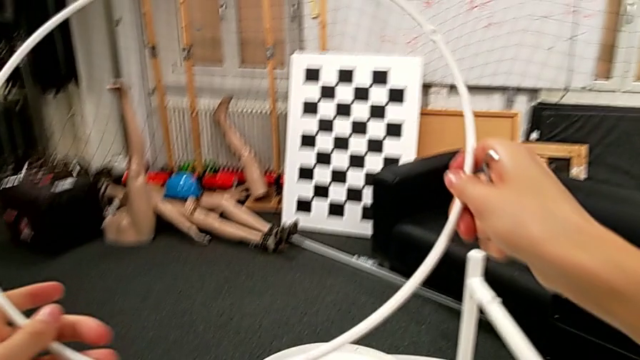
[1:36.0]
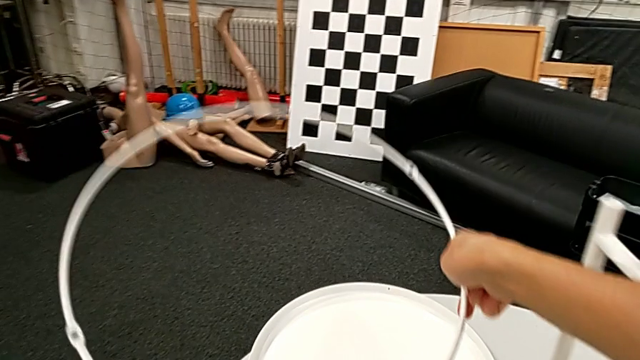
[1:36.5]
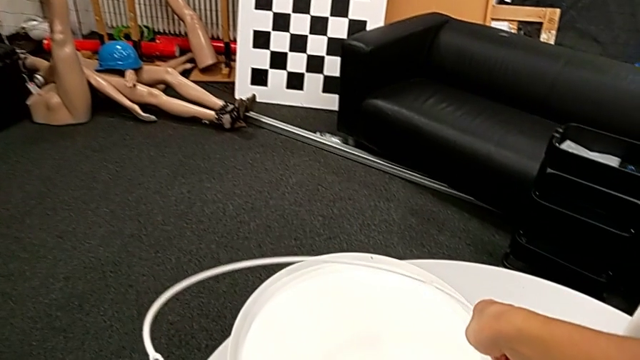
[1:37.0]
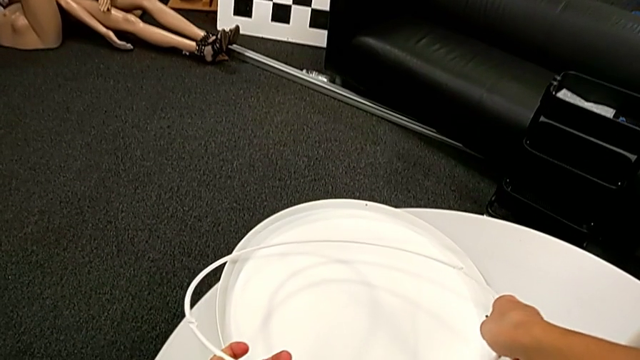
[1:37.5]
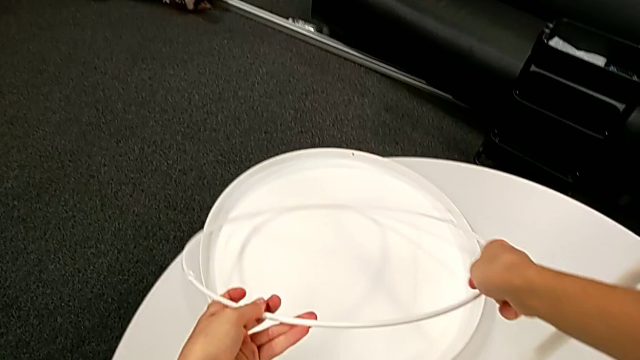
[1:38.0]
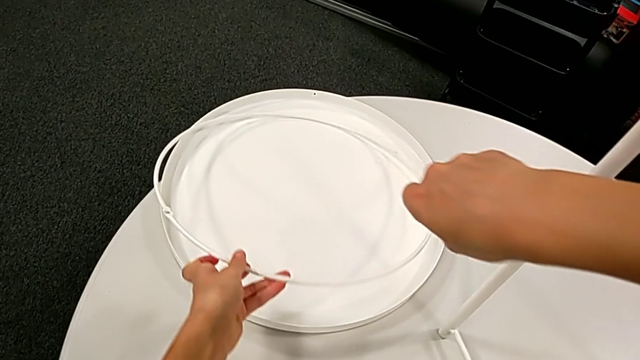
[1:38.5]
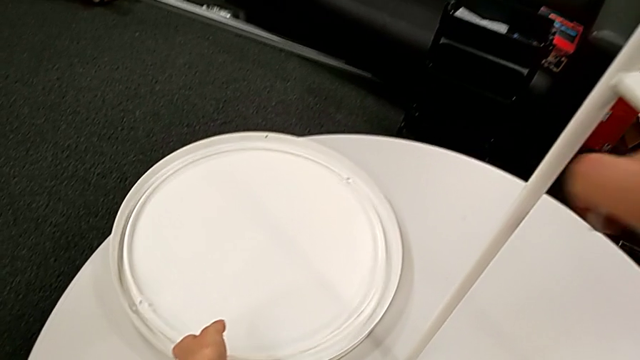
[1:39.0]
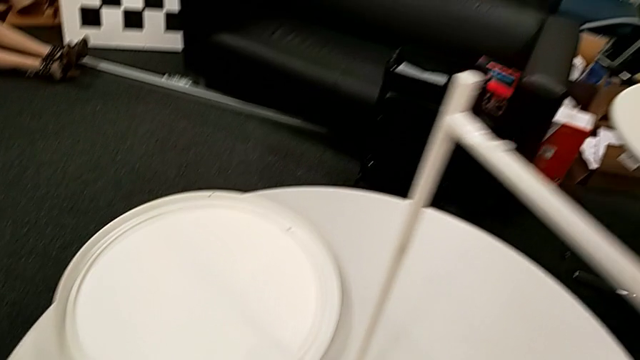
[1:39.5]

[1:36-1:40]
The camera wearer is disassembling the circle from the table. They place the circle.

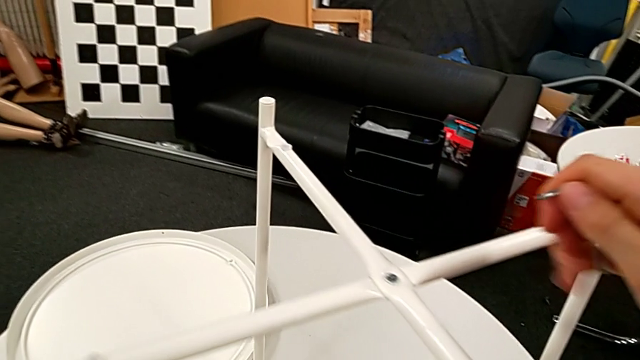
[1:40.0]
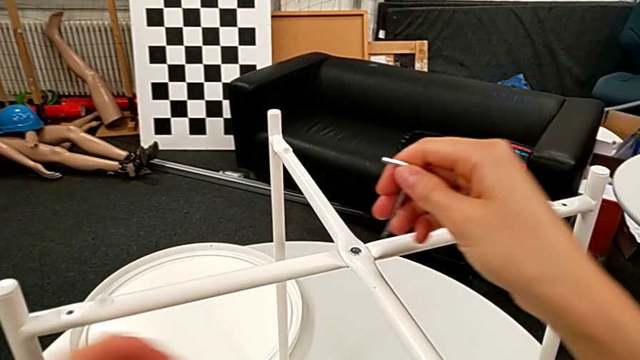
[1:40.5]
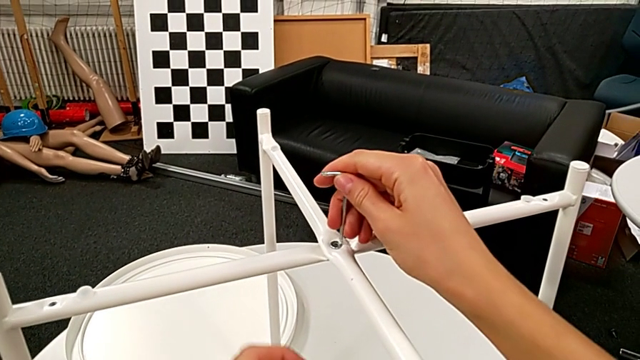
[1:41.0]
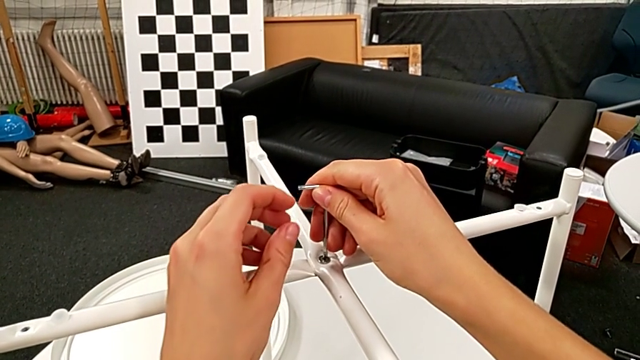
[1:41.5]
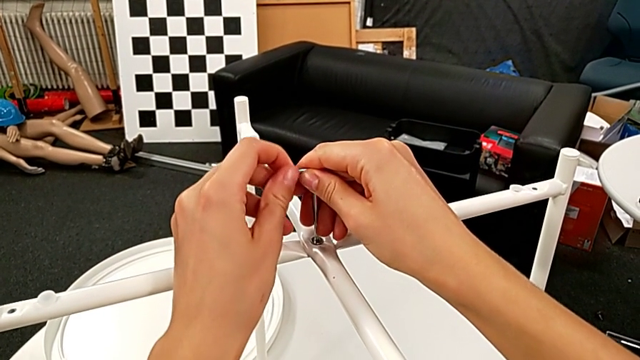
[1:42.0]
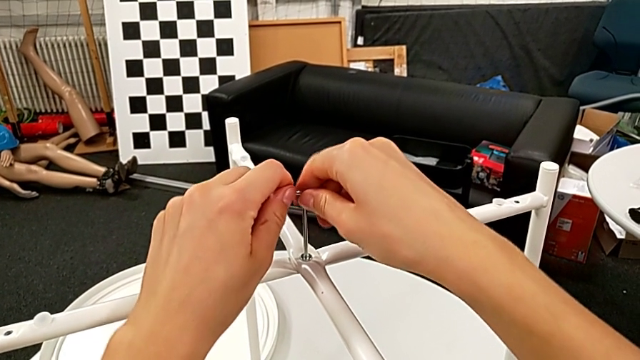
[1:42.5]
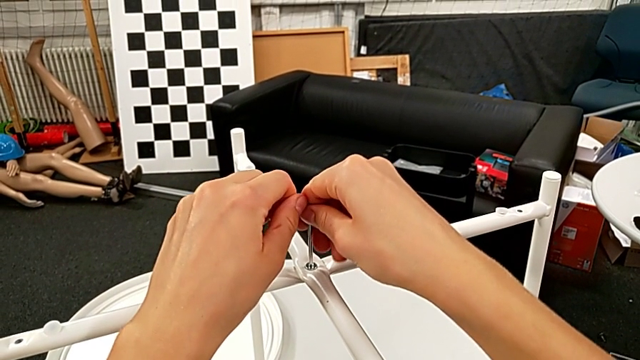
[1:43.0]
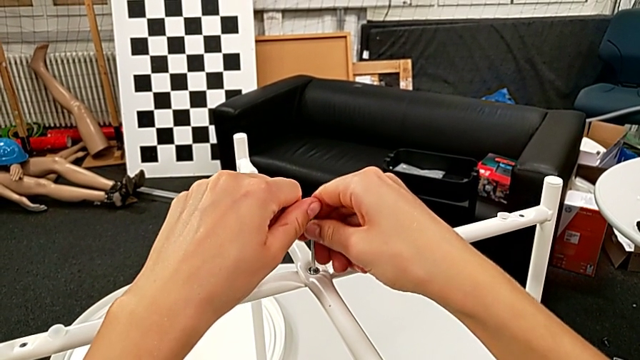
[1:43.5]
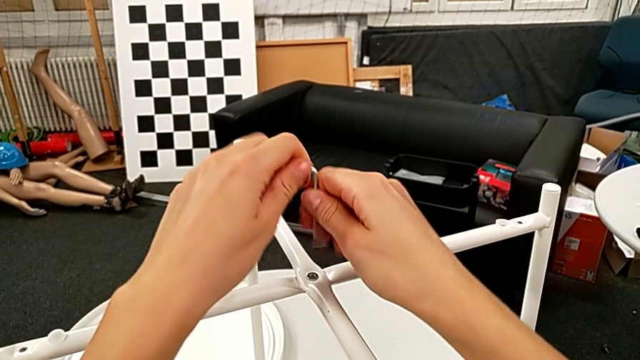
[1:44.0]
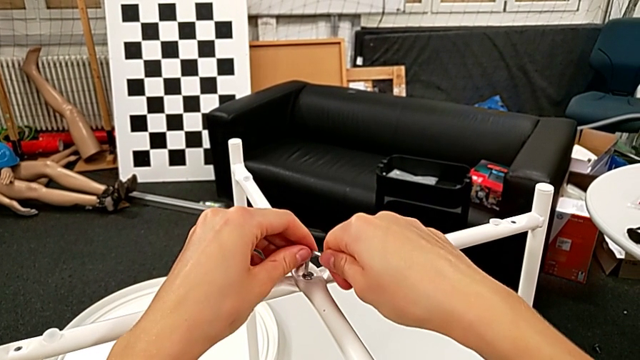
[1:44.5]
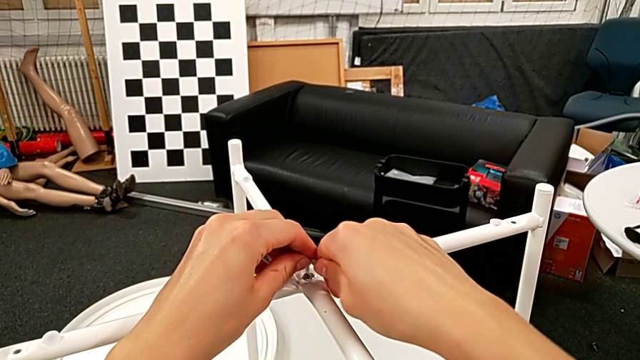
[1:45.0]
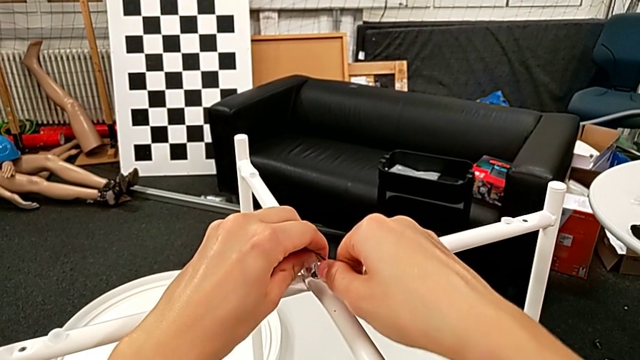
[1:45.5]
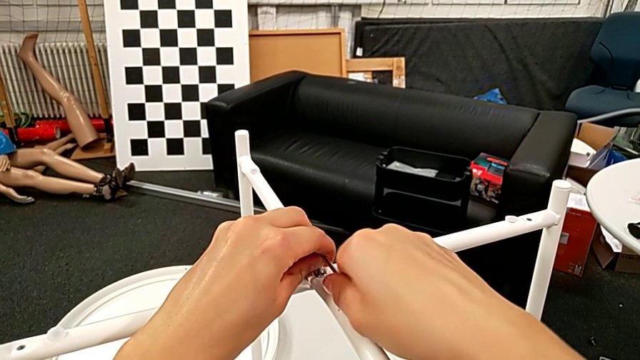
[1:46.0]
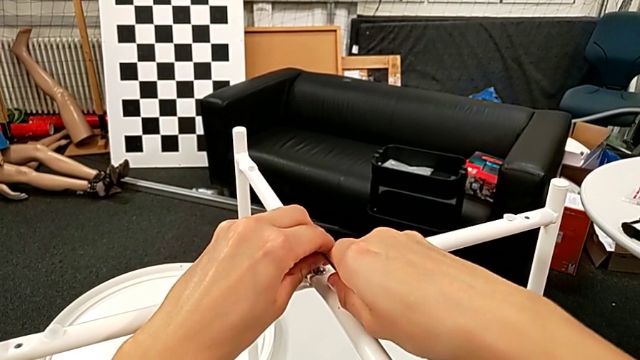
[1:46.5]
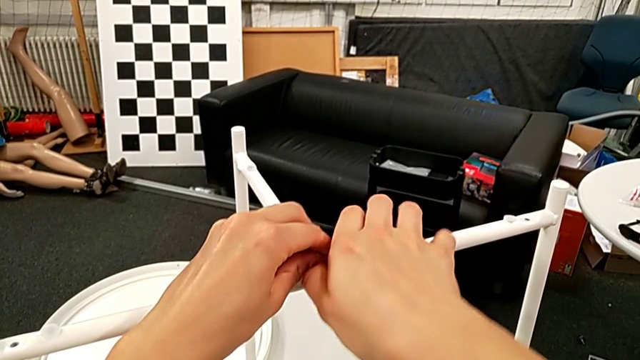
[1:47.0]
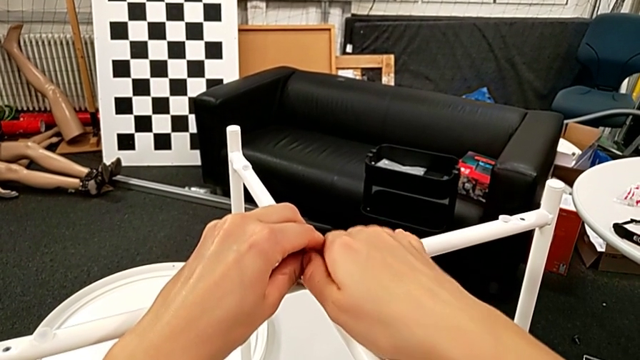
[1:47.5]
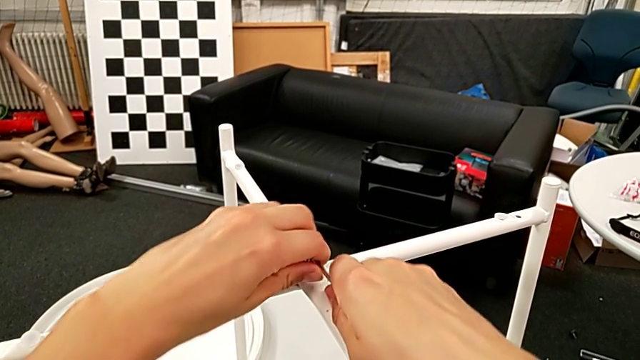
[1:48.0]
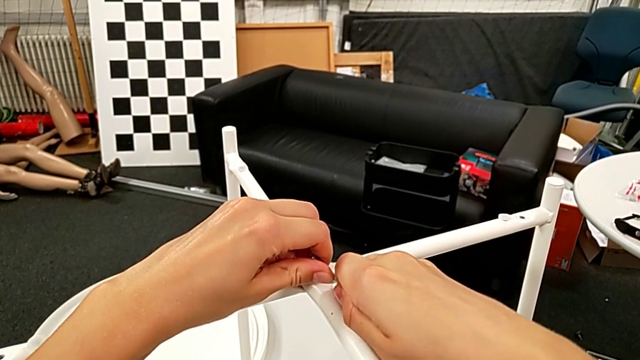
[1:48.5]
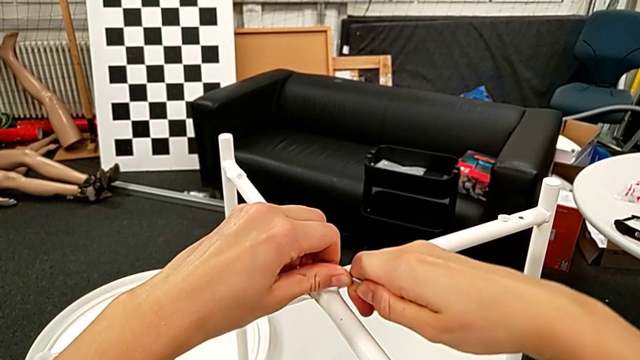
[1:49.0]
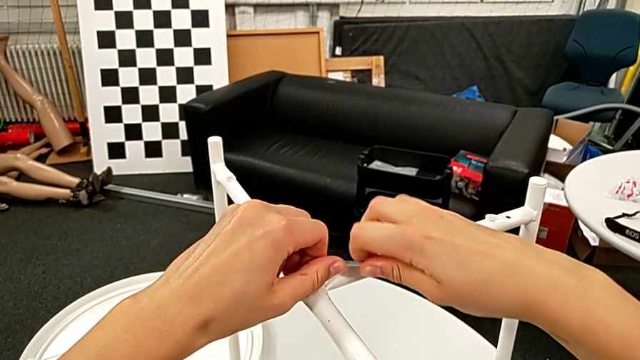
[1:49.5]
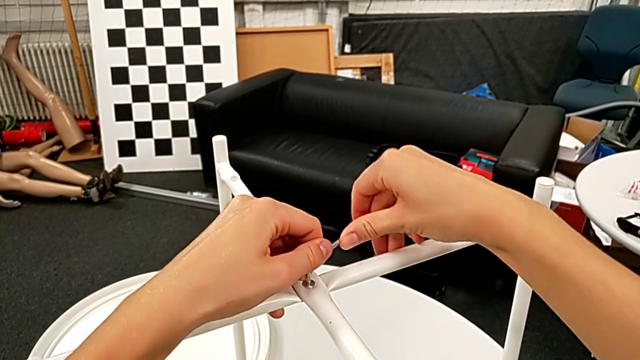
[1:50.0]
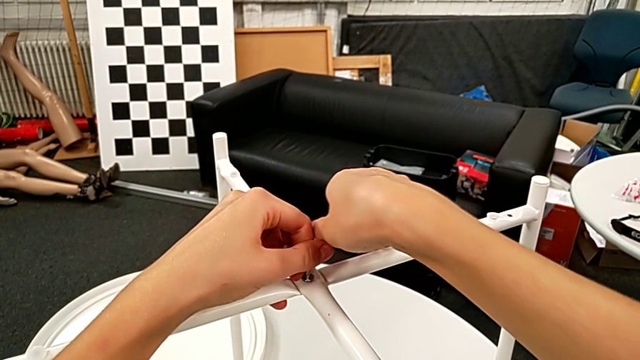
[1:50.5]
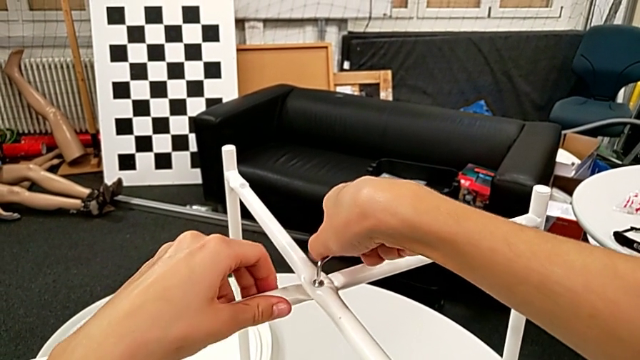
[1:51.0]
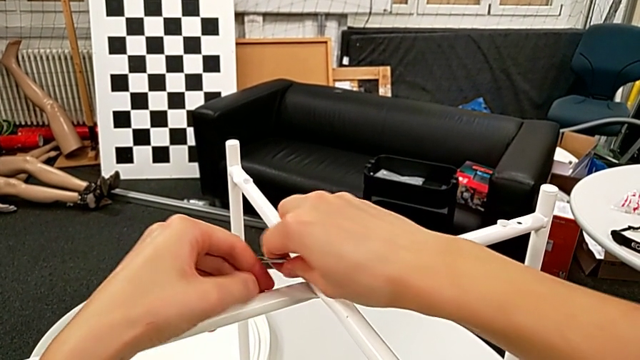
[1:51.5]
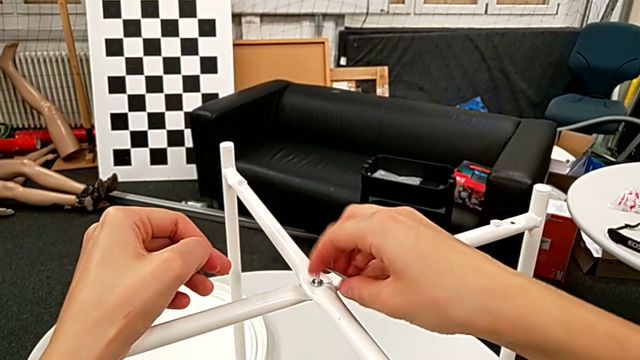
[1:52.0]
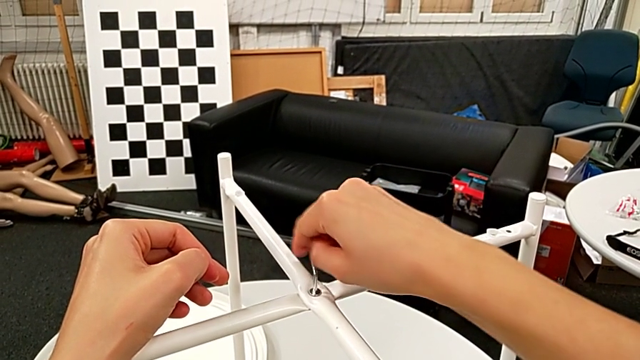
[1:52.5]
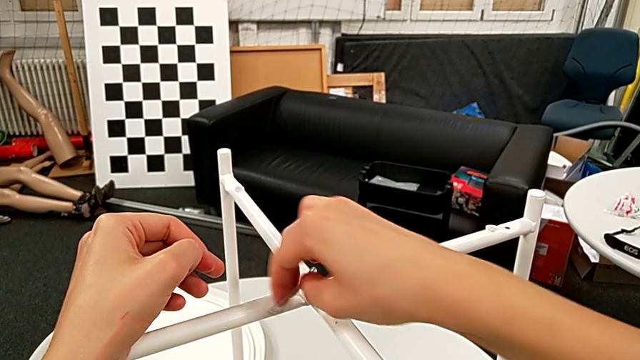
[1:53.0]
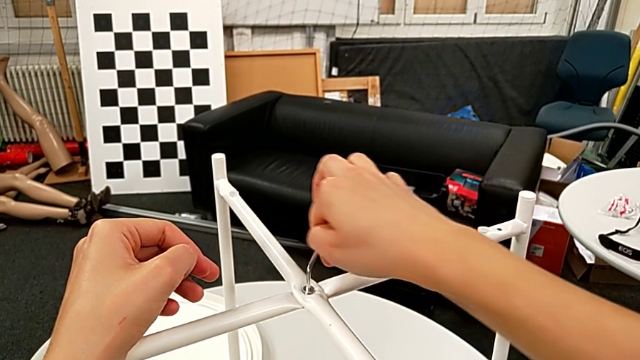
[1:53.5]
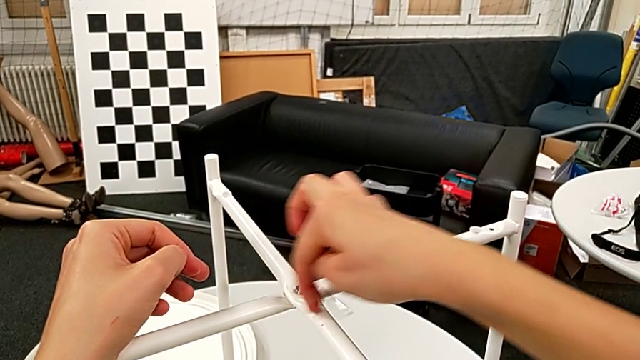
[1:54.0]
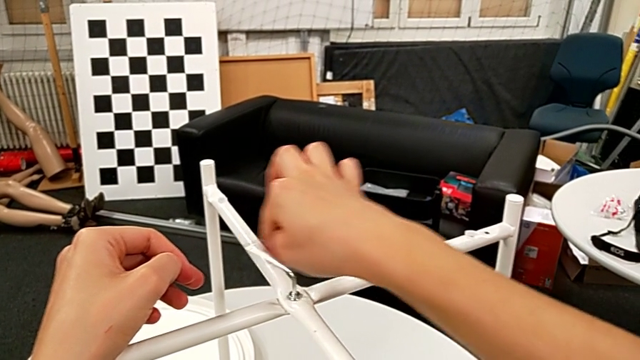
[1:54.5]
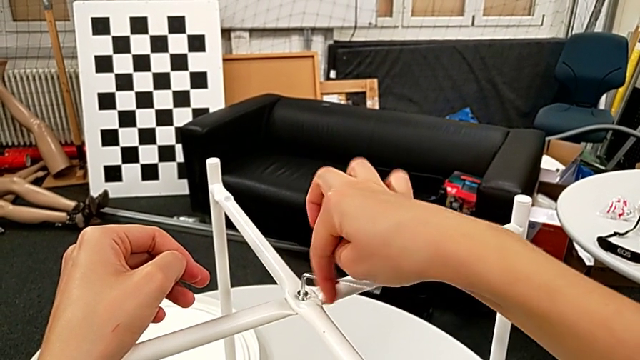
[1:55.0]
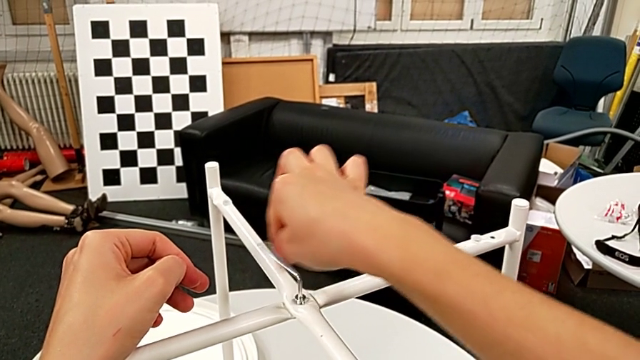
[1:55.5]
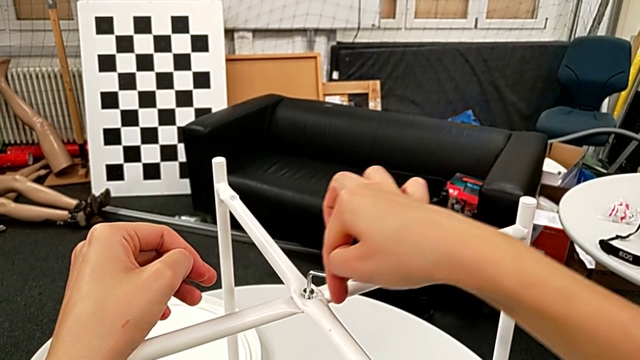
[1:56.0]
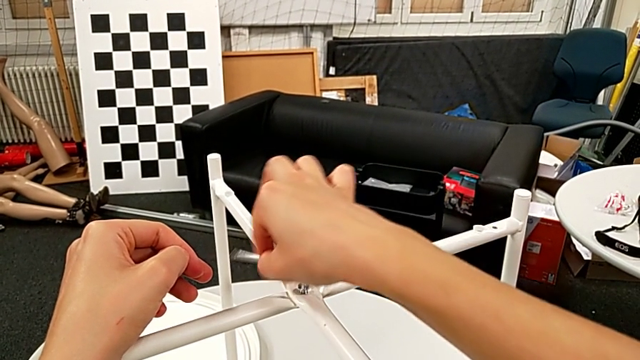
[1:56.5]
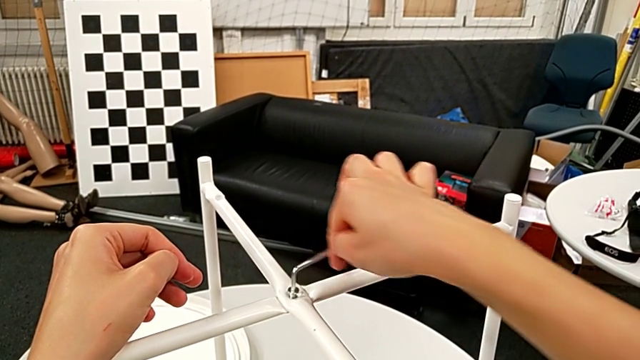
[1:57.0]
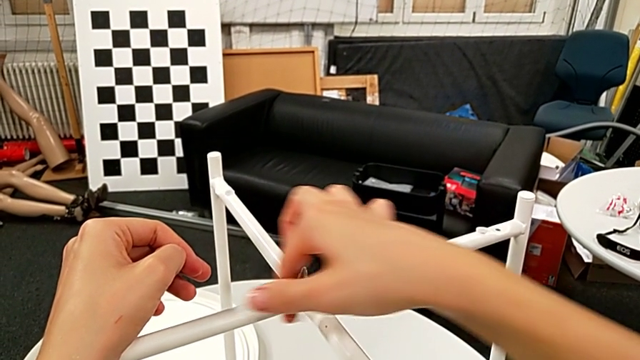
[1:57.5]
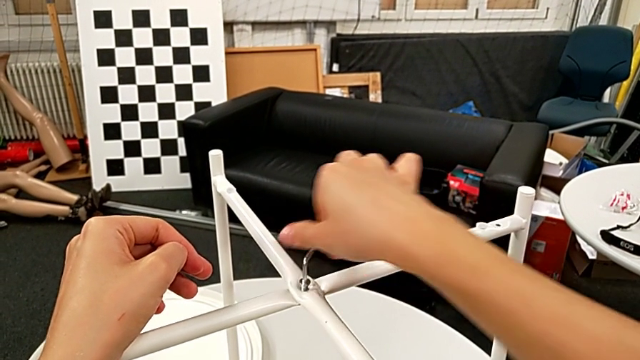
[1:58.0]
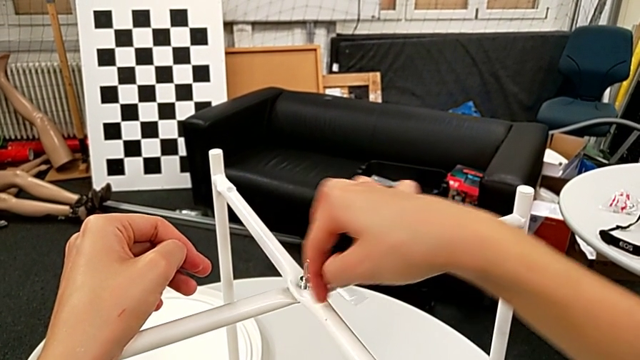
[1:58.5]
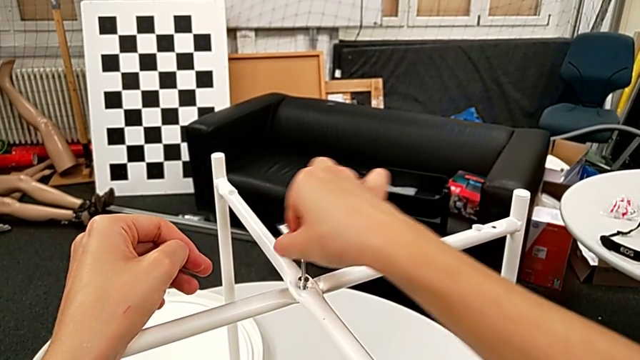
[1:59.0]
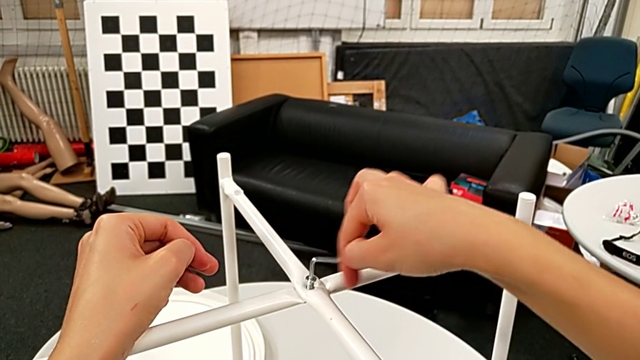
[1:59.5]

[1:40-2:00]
The camera wearer is disassembling the table legs. They insert the Allen wrench, withdraw it, rotate it, insert it and begin to unscrew the hex socket head.
